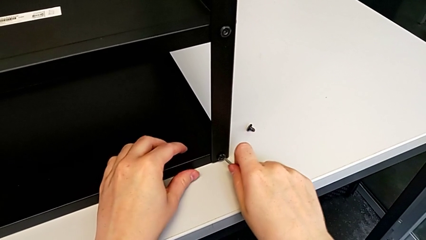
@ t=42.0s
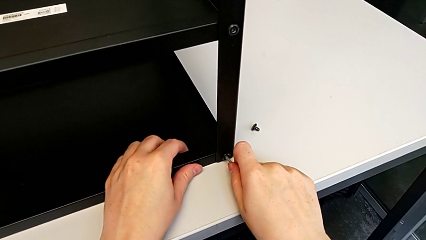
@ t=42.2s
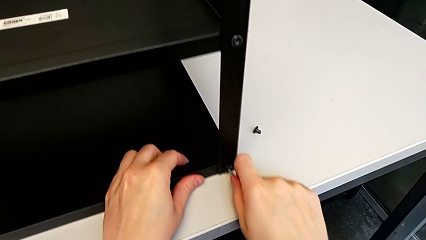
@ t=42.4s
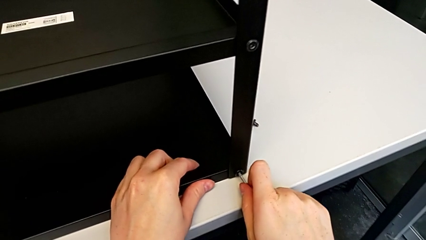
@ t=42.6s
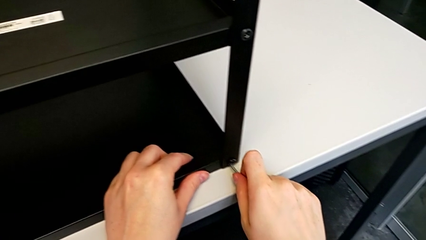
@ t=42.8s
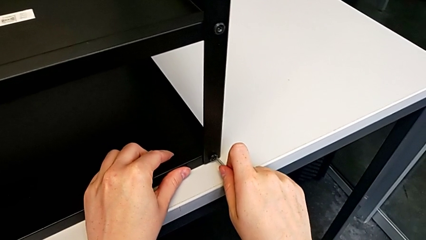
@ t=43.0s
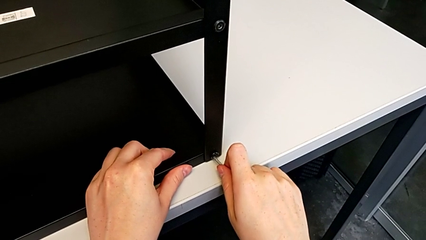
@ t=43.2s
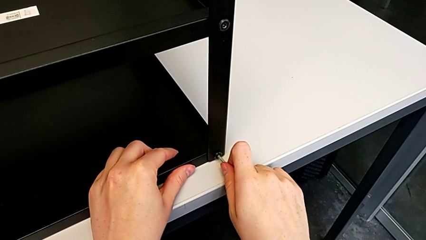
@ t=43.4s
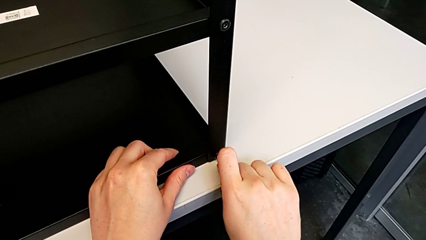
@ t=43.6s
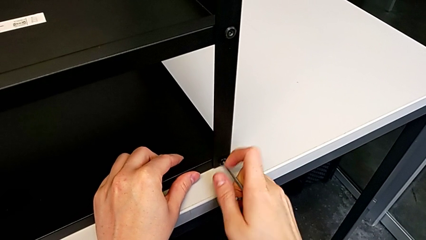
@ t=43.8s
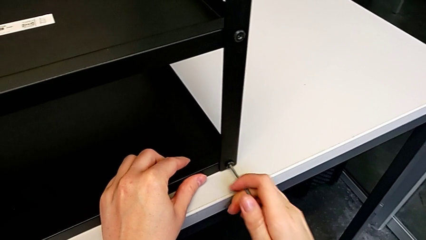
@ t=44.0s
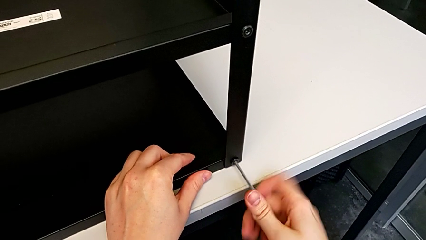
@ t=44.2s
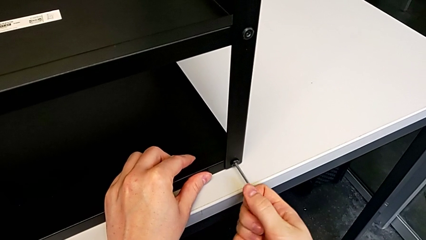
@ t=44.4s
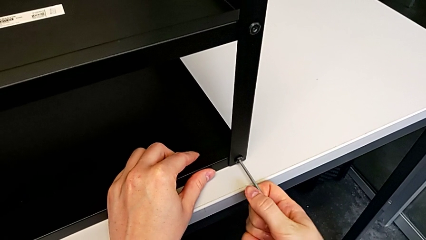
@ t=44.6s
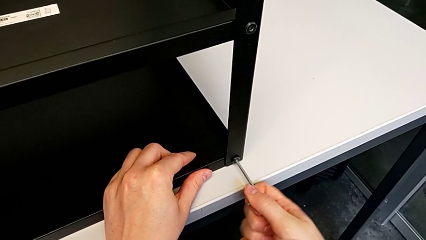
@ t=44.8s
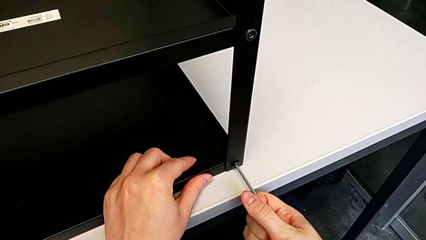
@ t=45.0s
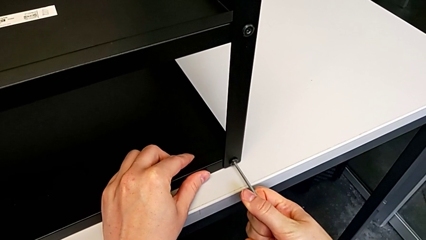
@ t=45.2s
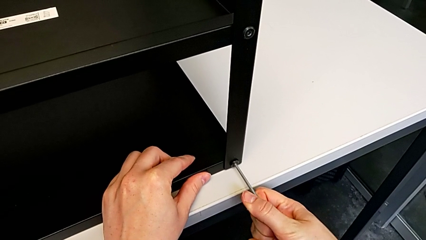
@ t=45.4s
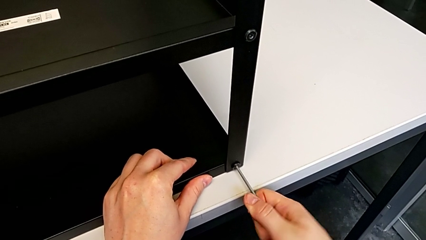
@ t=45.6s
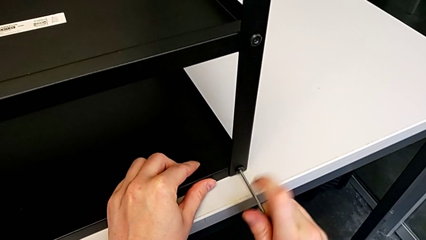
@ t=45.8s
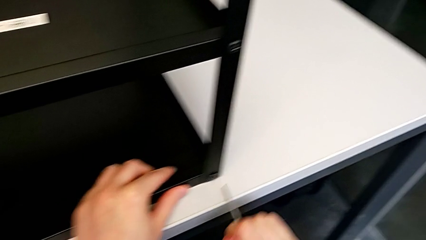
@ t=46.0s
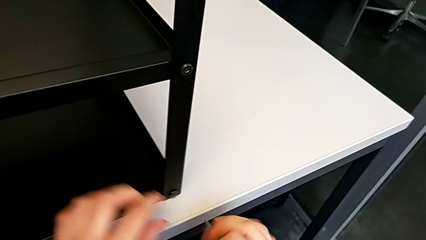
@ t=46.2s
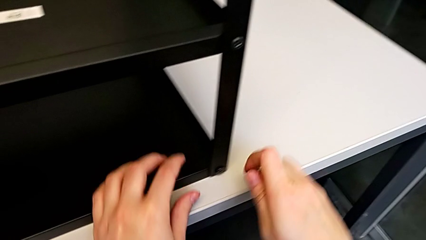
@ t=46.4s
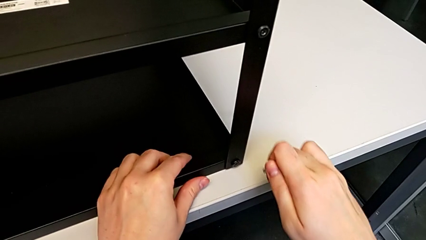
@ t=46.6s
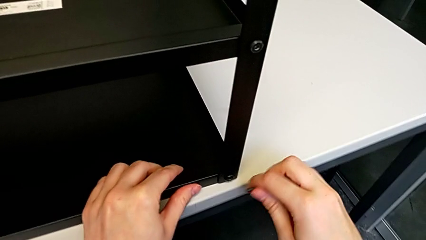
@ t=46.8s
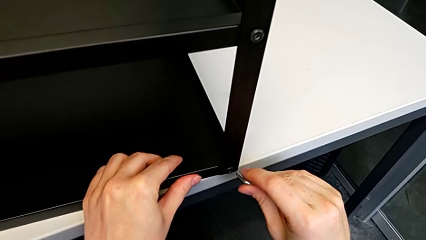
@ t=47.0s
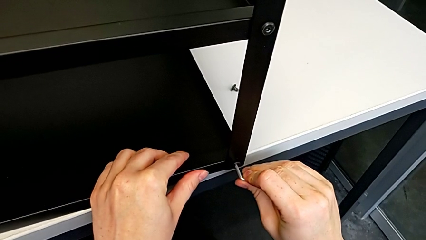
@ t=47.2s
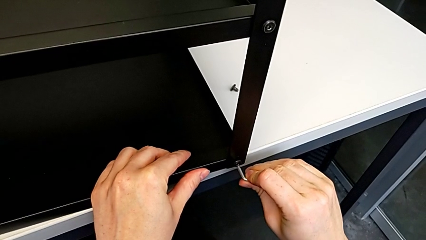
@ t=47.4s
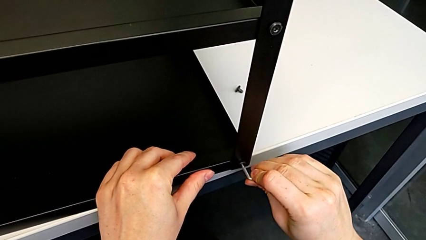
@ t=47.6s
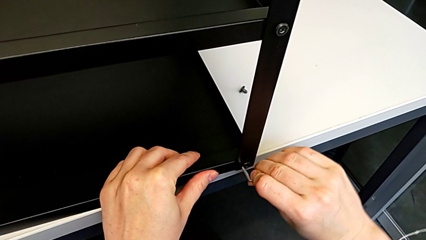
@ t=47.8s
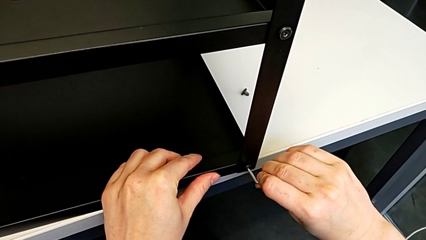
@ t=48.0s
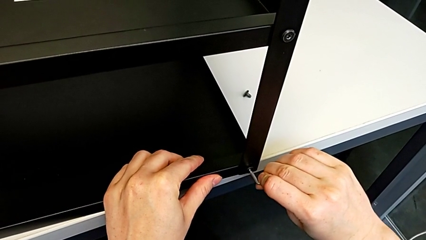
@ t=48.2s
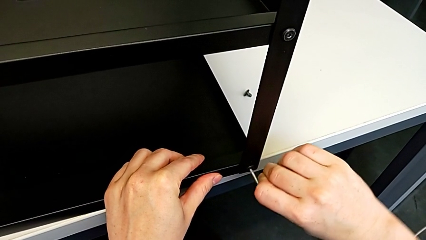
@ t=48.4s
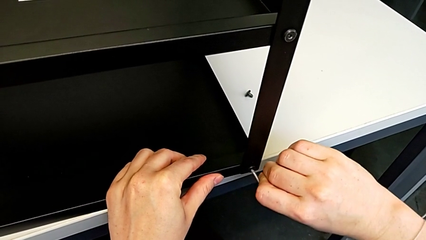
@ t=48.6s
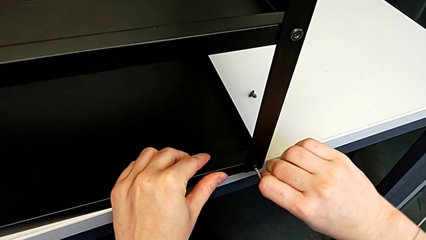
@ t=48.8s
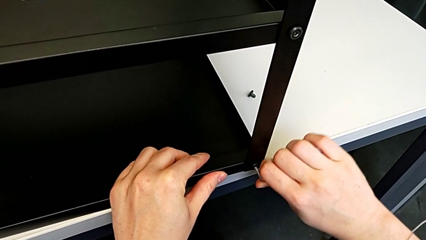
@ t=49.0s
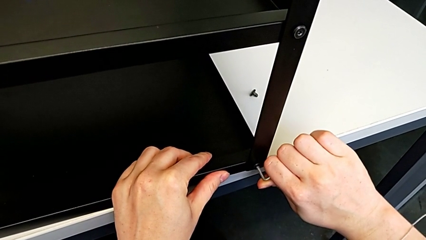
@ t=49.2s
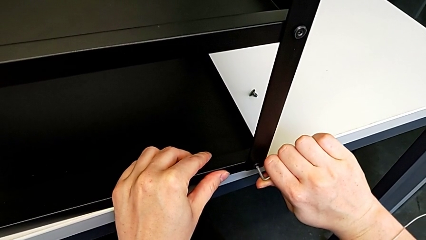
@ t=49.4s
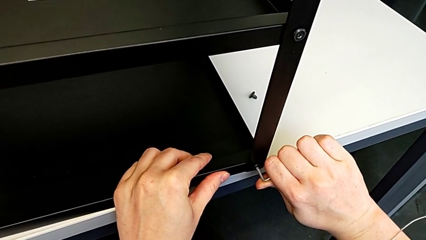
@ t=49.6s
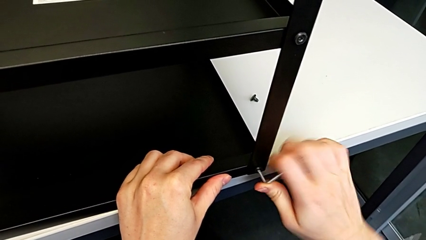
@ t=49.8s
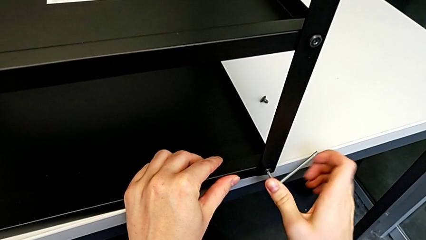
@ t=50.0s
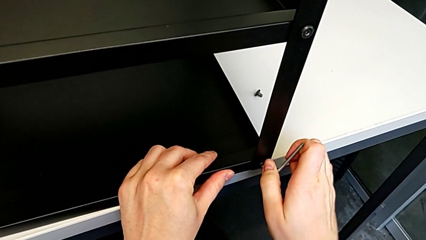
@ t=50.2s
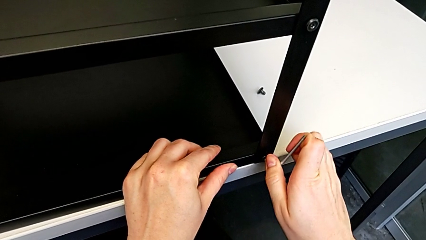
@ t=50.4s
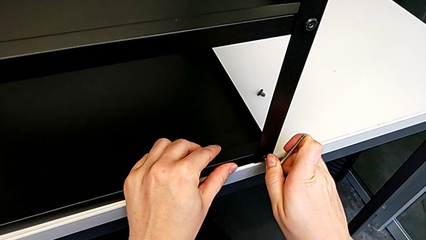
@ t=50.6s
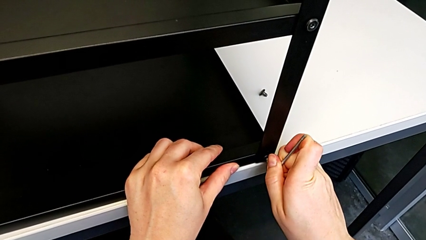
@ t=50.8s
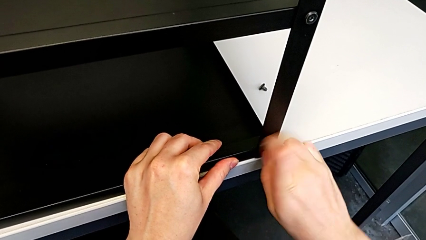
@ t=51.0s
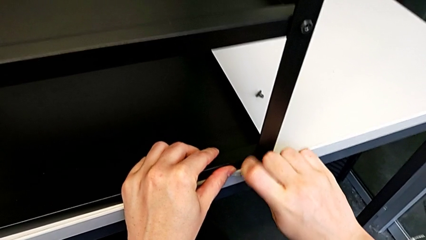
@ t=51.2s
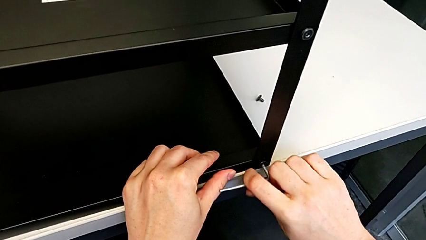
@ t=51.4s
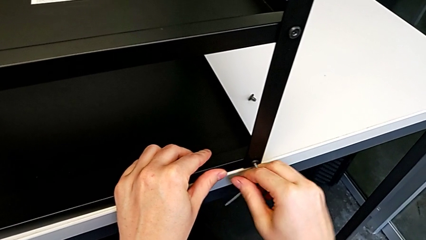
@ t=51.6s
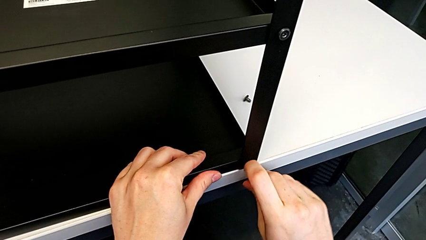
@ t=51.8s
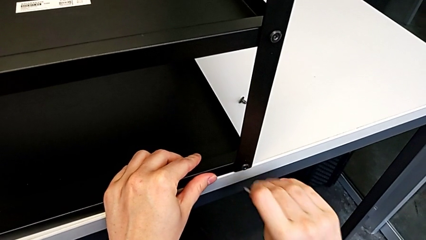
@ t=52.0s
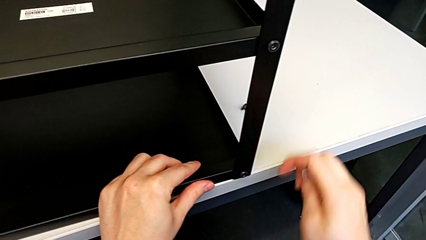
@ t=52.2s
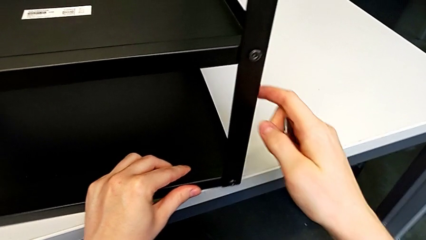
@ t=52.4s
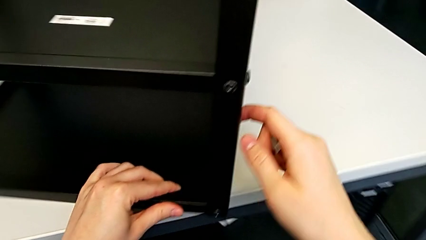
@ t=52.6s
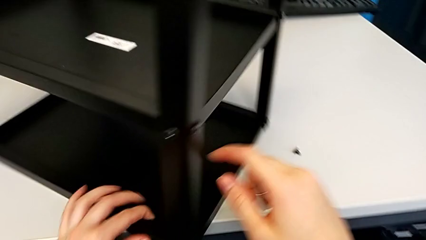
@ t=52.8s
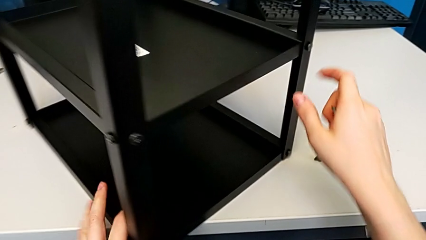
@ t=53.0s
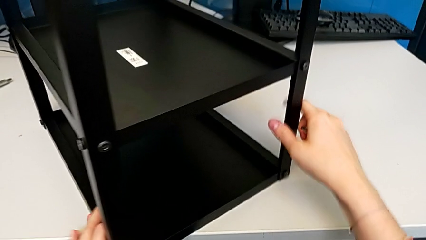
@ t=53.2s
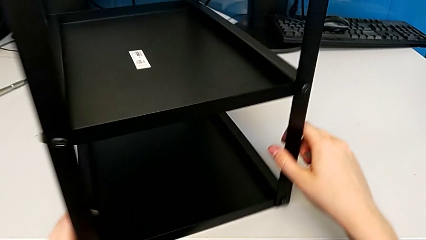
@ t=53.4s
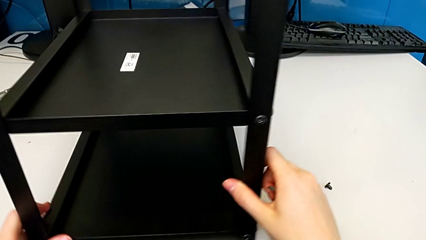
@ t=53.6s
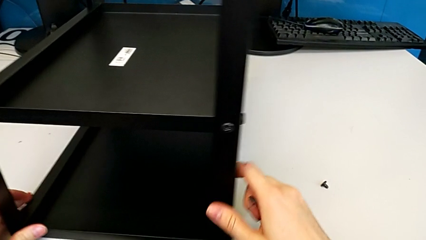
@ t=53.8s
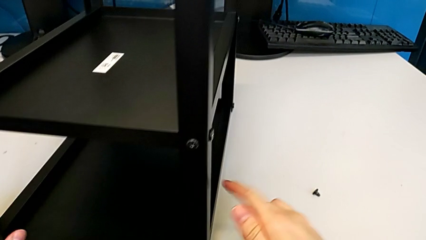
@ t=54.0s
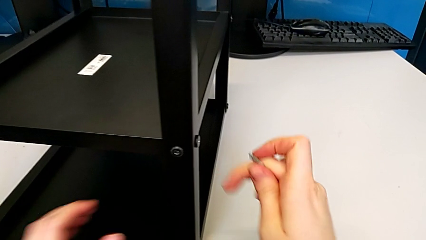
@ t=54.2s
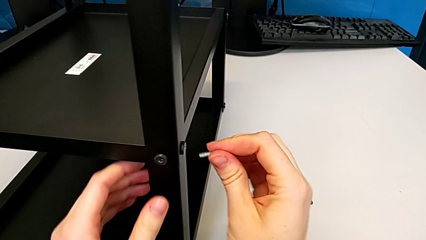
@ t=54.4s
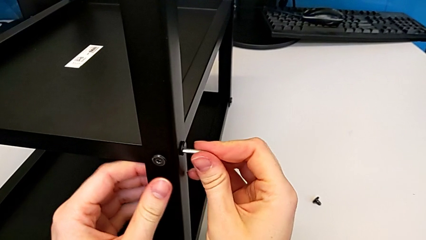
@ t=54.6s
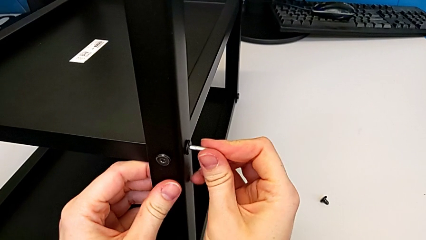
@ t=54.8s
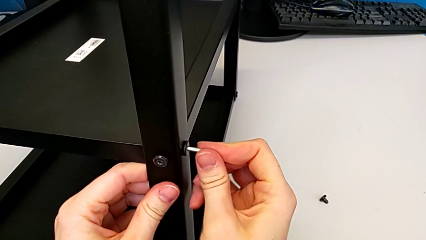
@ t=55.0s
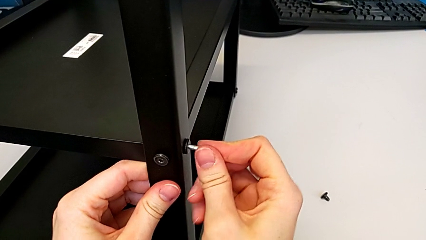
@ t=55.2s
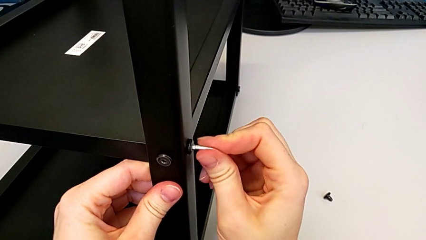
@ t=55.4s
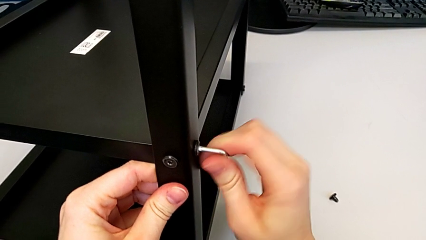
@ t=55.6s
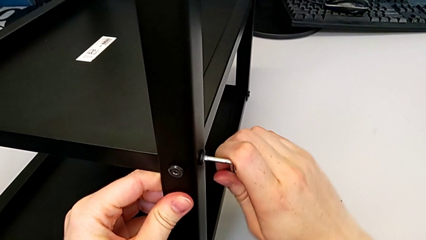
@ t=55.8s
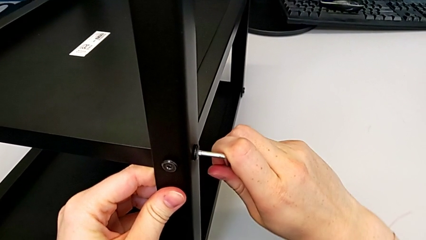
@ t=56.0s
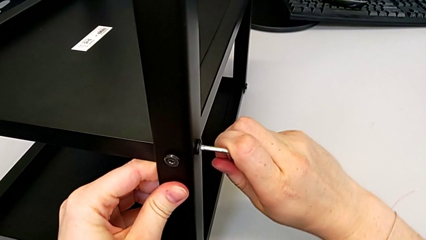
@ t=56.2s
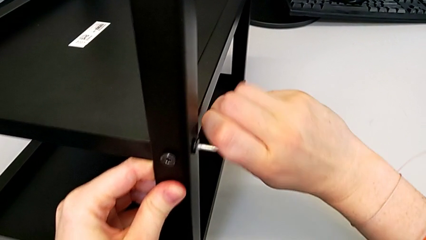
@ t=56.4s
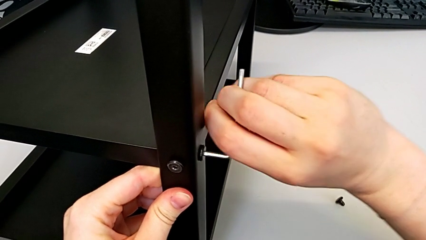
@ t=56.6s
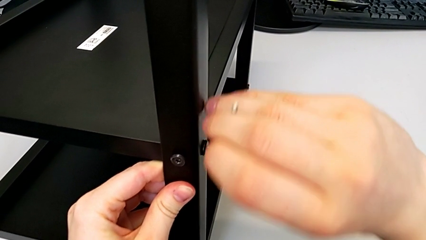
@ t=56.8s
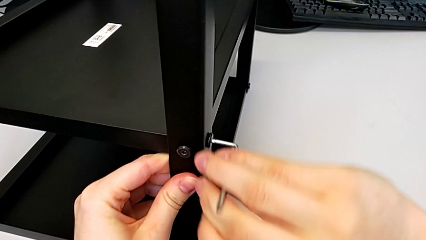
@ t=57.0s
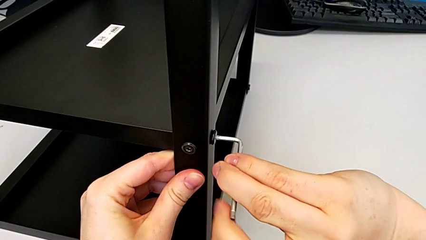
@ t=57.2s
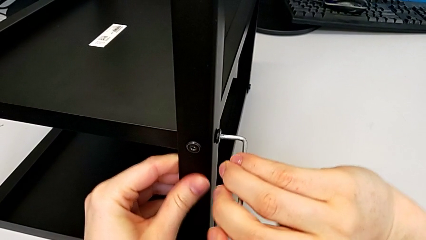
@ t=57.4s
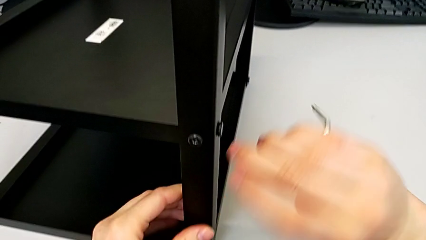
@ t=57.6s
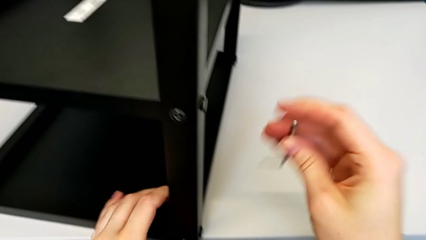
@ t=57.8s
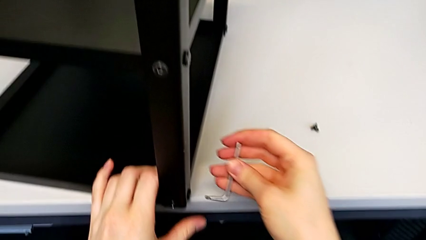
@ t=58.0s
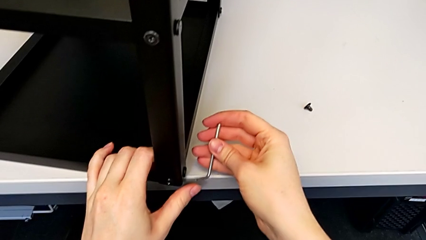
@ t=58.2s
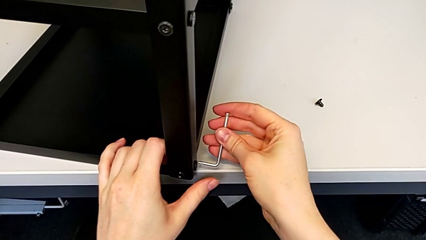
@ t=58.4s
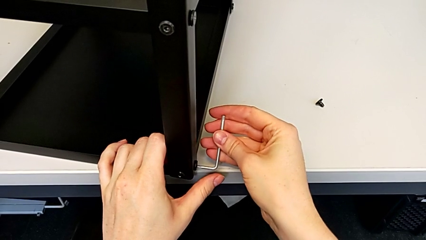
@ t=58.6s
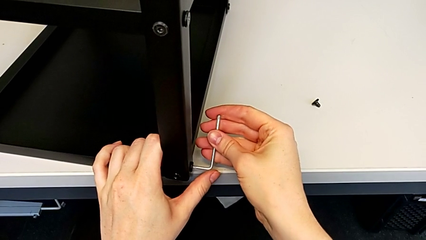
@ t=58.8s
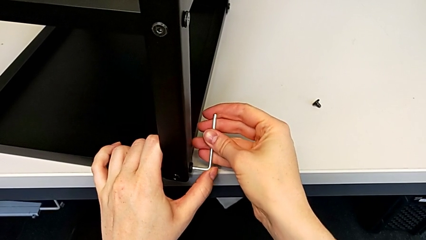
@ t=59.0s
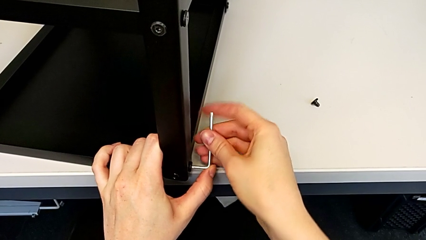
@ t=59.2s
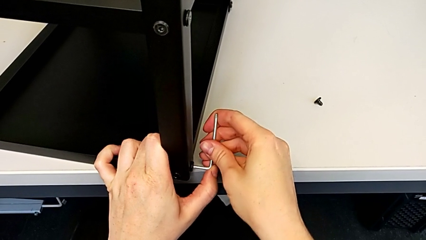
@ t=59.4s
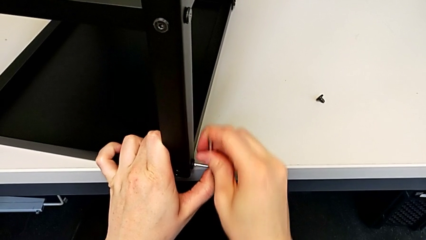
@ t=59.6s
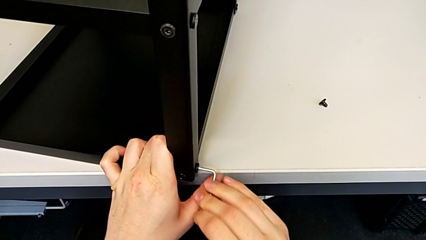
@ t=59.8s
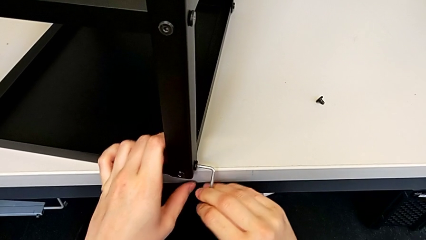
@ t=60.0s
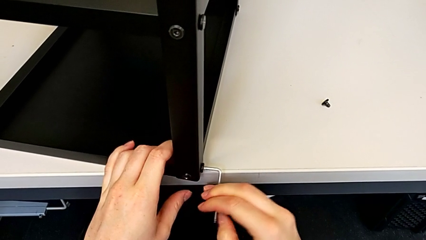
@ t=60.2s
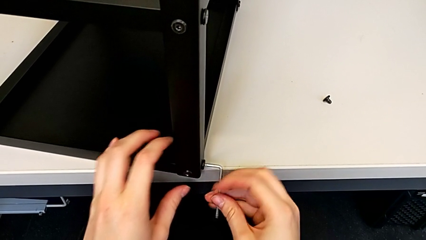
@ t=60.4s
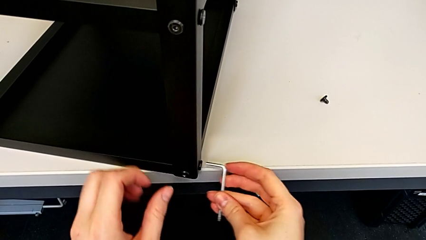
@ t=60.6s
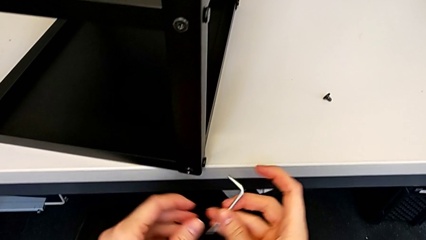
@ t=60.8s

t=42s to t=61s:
The camera wearer is disassembling the first leg. They pull the nightstand with the left hand, insert the Allen wrench with the right hand, withdraw it and pull the nightstand. They insert the Allen wrench, unscrew the hex socket head, withdraw the Allen wrench and rotate the nightstand. They insert the Allen wrench, unscrew the hex socket head and withdraw the Allen wrench. They insert the Allen wrench, unscrew the hex socket head and withdraw the Allen wrench.
